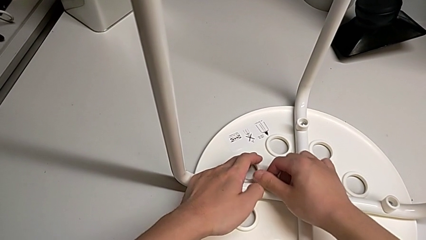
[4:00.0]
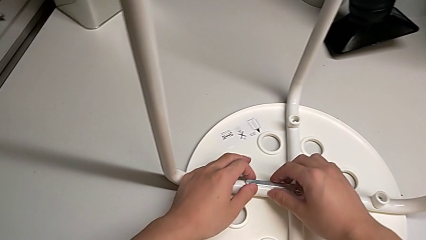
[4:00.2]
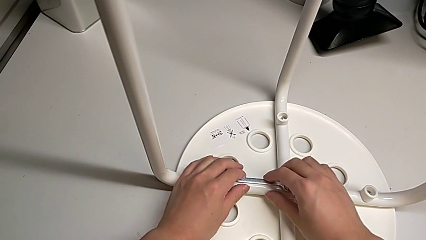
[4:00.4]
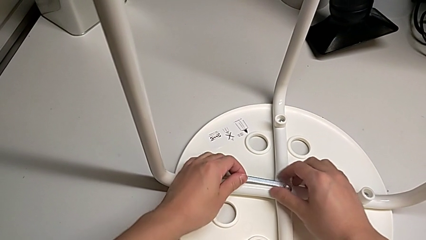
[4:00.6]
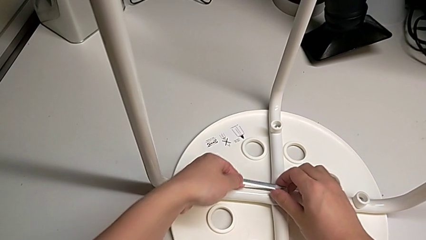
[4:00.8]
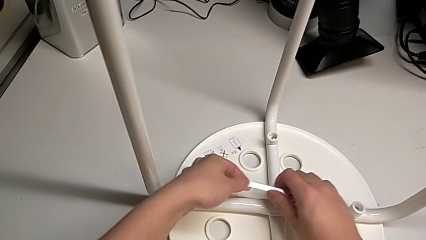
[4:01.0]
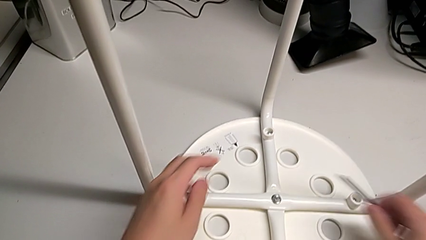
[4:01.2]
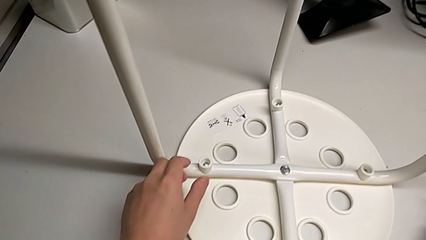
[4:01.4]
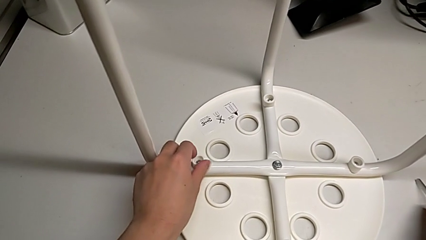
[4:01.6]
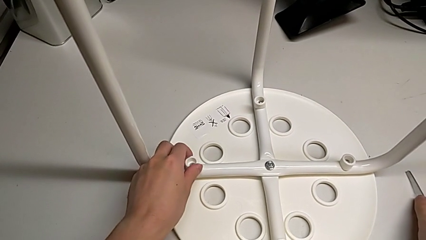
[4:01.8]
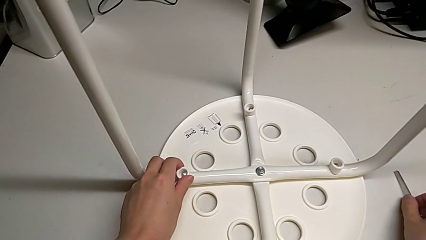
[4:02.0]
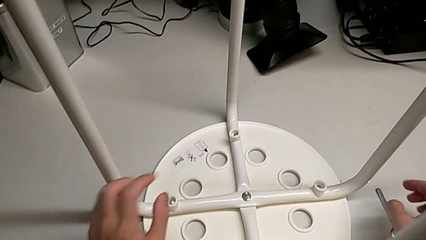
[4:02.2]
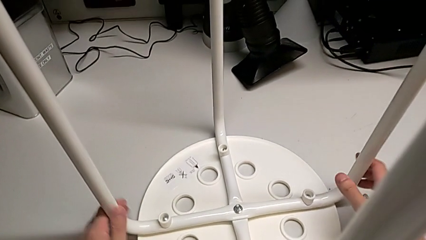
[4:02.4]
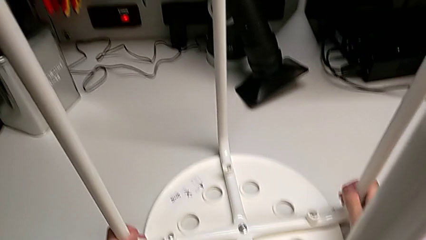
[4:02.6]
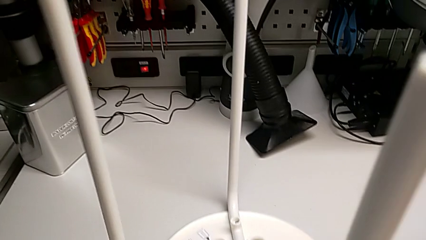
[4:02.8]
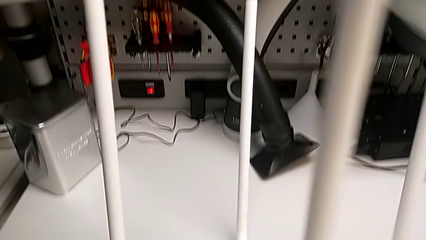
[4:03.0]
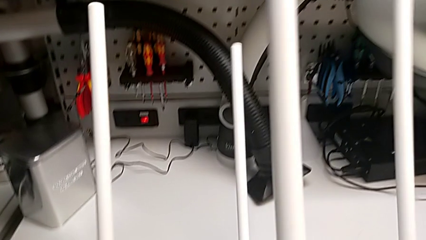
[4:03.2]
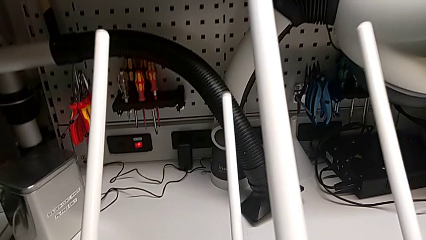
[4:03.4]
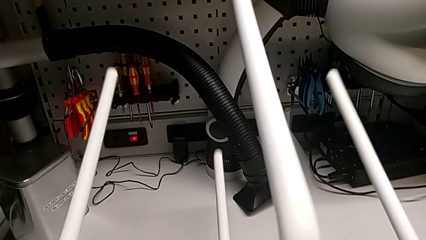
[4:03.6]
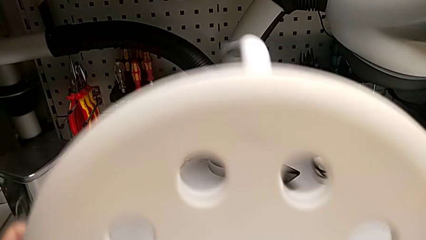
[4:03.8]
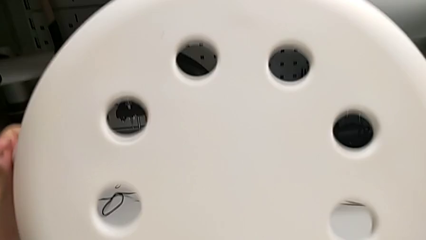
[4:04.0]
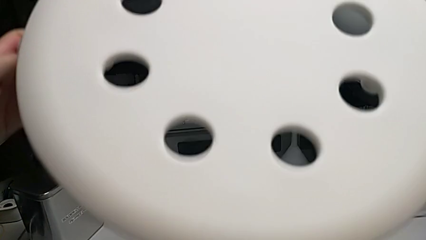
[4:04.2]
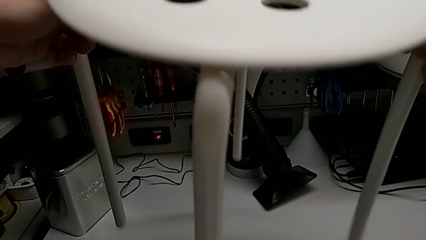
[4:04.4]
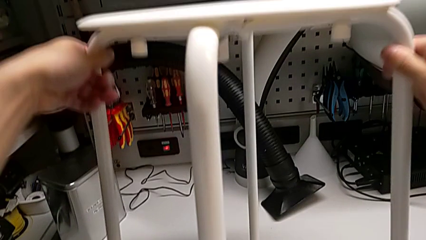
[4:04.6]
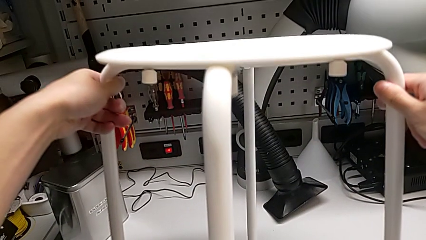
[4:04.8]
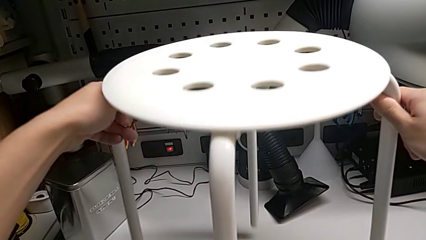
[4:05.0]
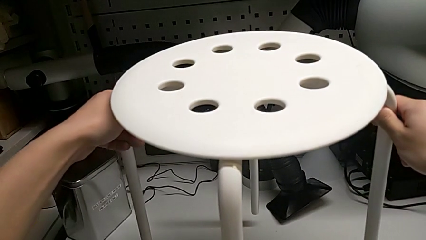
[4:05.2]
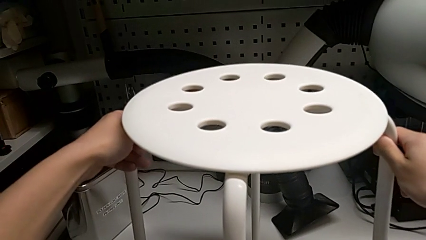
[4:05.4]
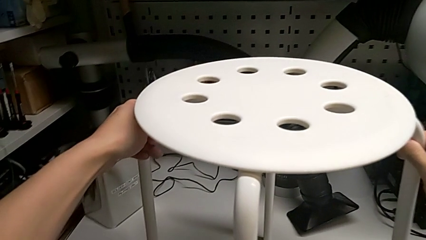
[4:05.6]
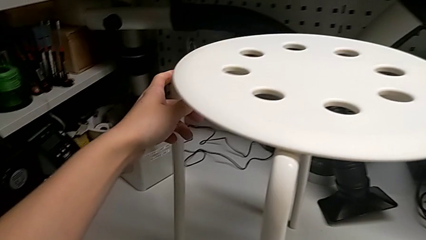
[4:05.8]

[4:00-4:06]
The camera wearer is tightening the middle screw. They withdraw the hexagonal wrench, place the hexagonal wrench, rotate the stool and place the stool.
